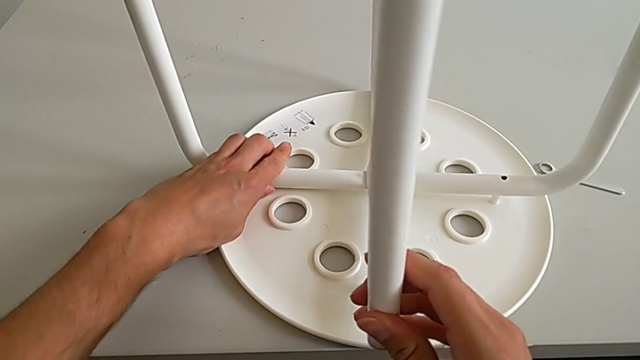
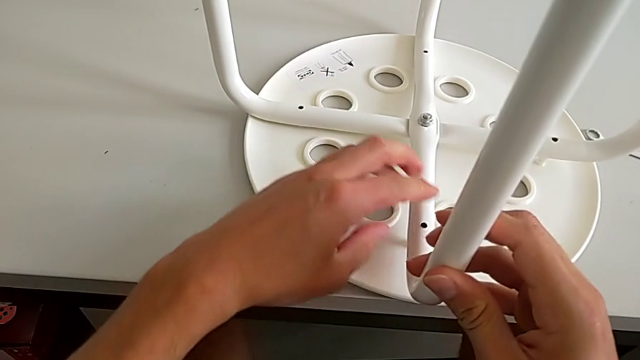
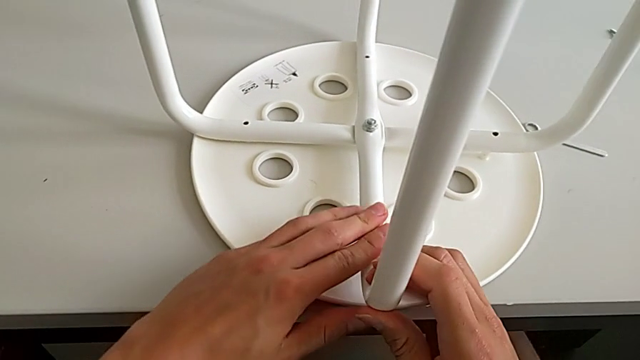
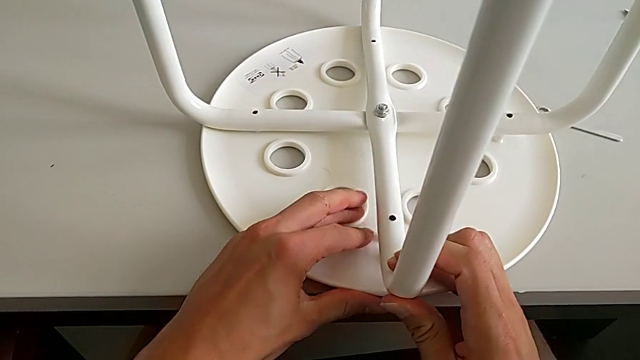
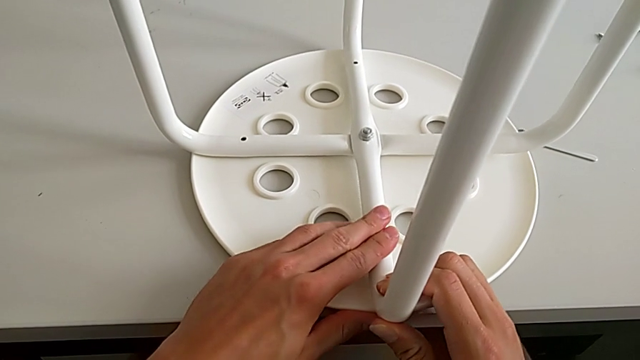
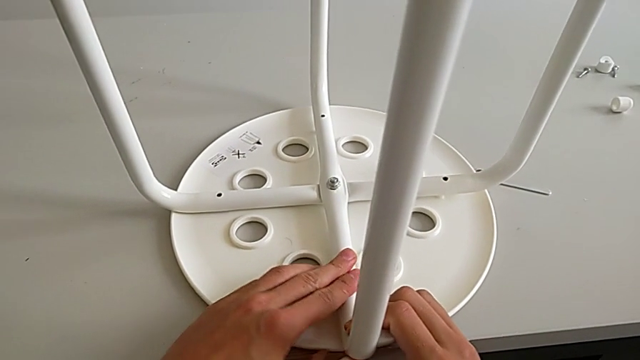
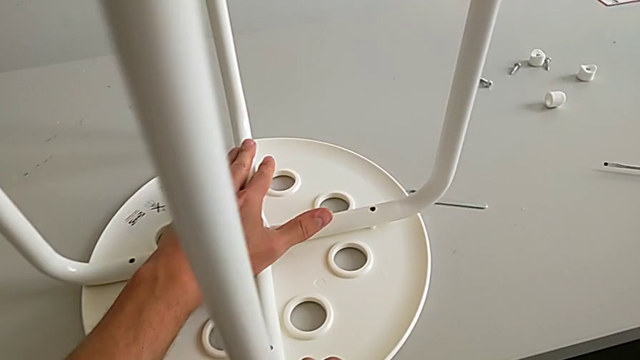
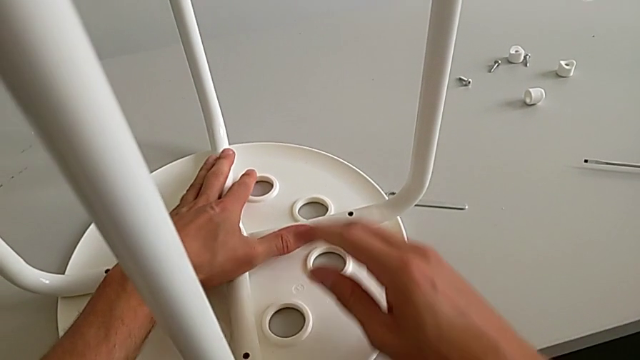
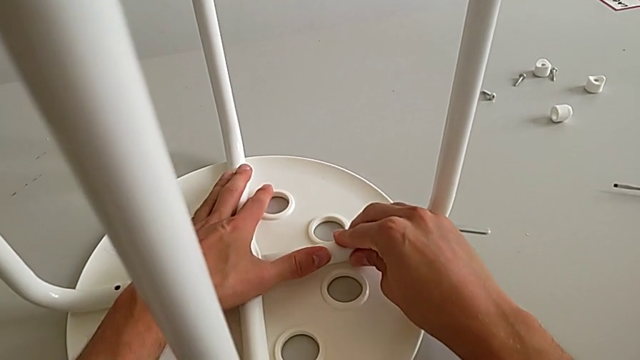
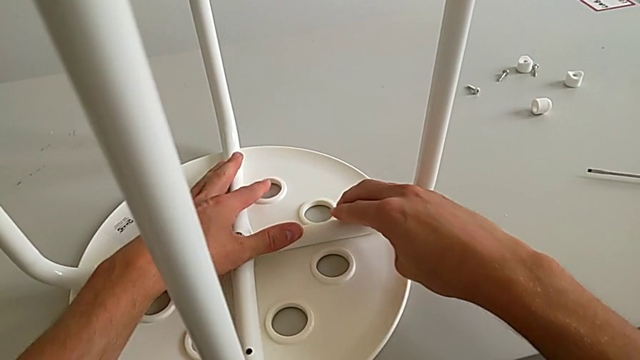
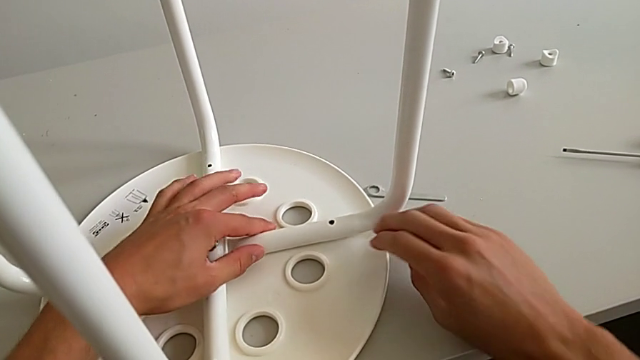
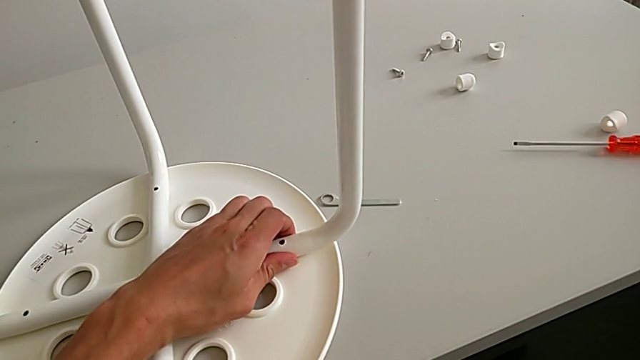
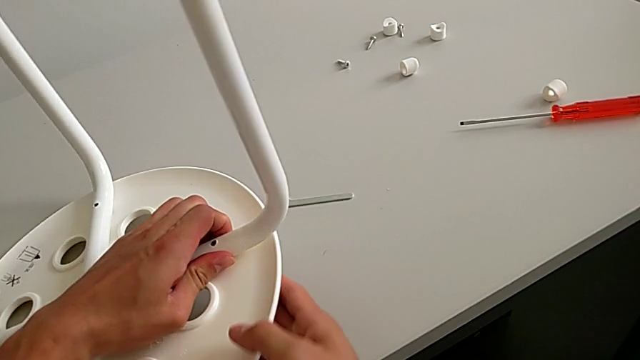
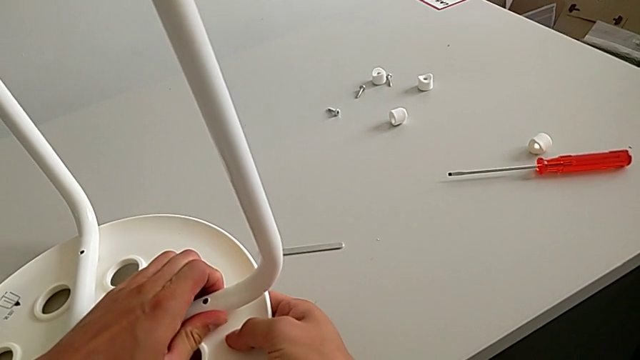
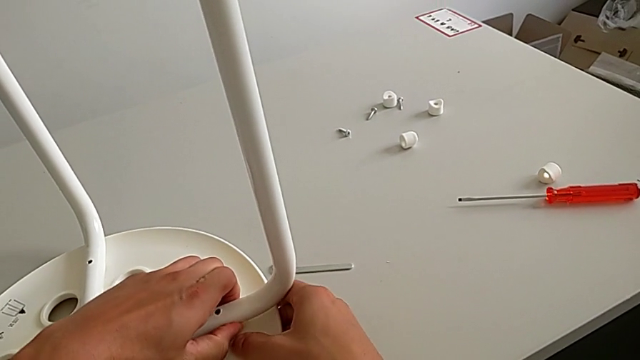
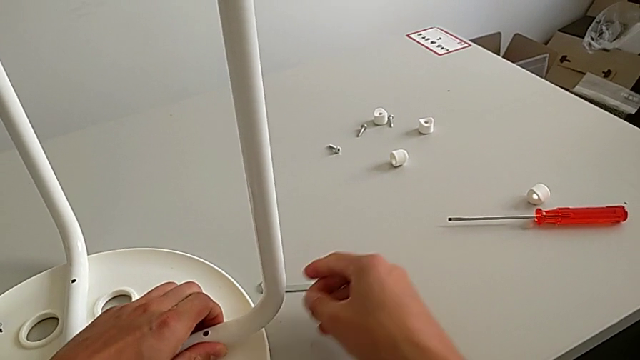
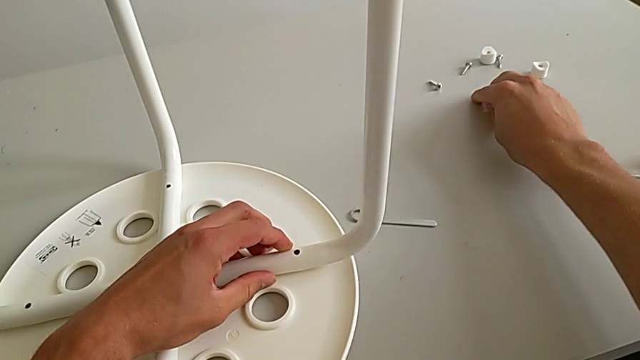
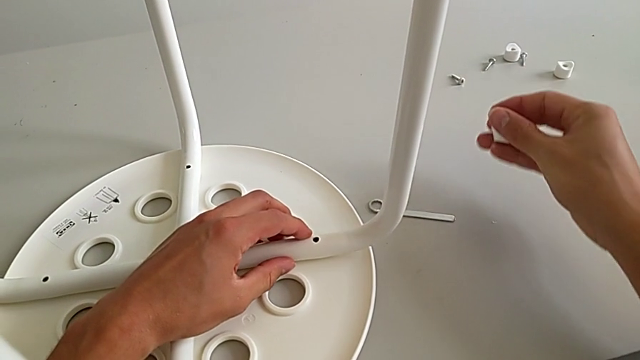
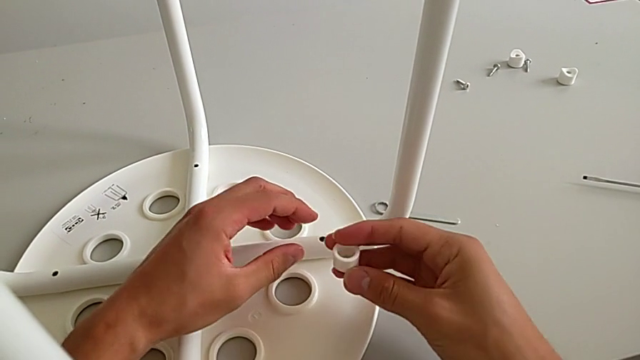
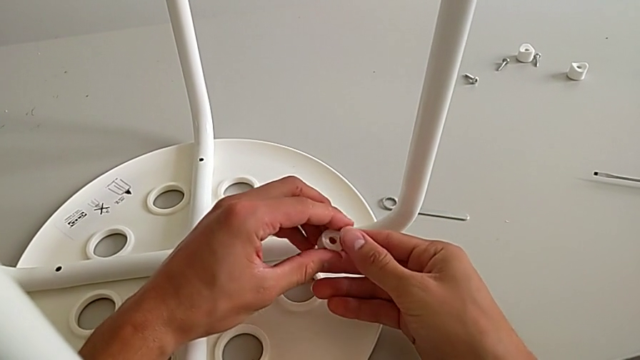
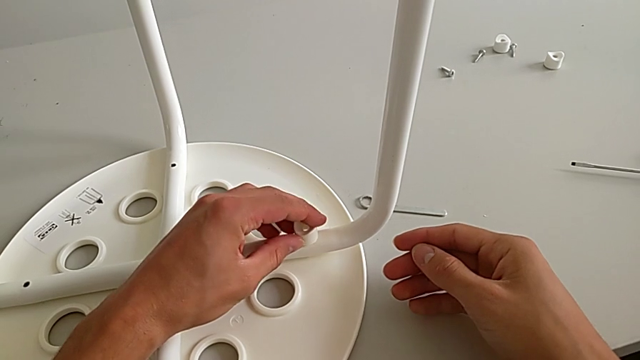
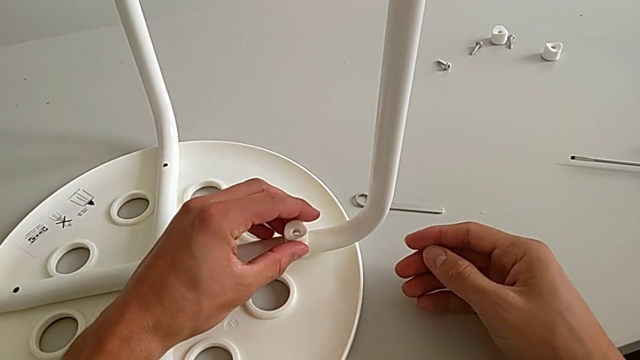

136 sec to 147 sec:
The camera wearer is assembling the seat. They assemble the first leg, assemble the second leg, grab the stool, place it, approach the washer, grab it, approach the leg with the right hand, rotate the washer with the left hand and wrongly place it.

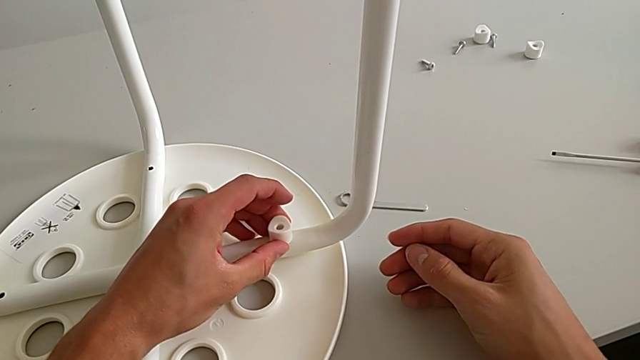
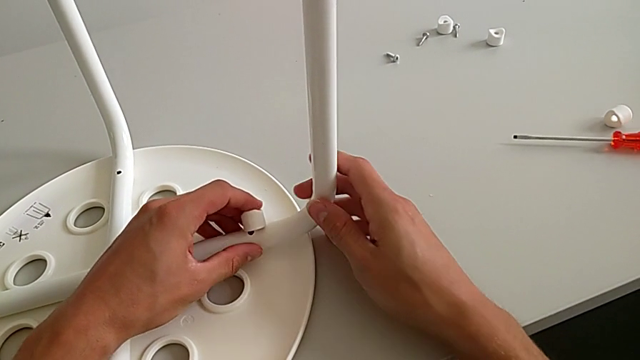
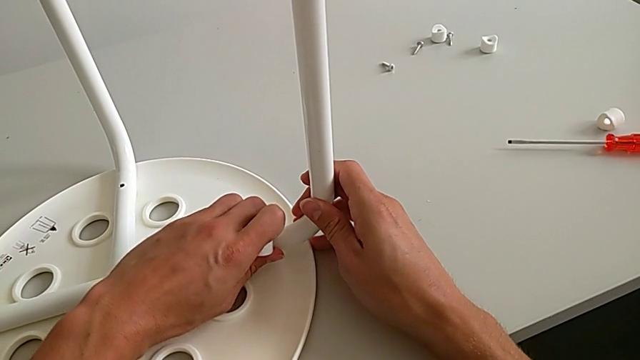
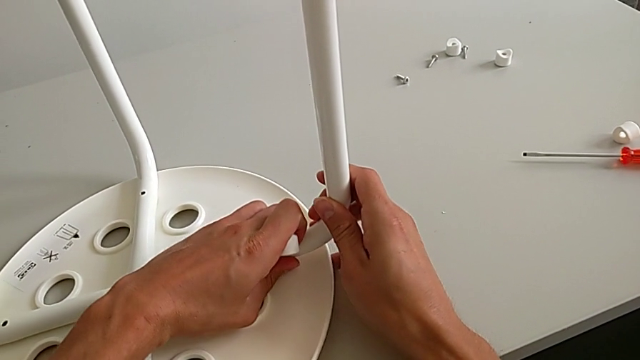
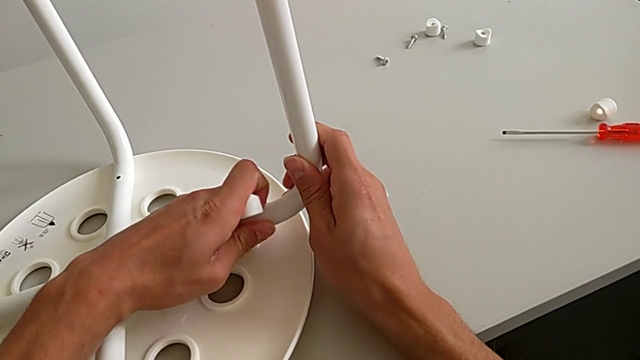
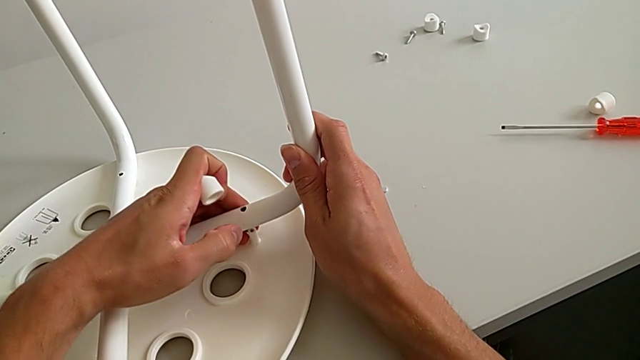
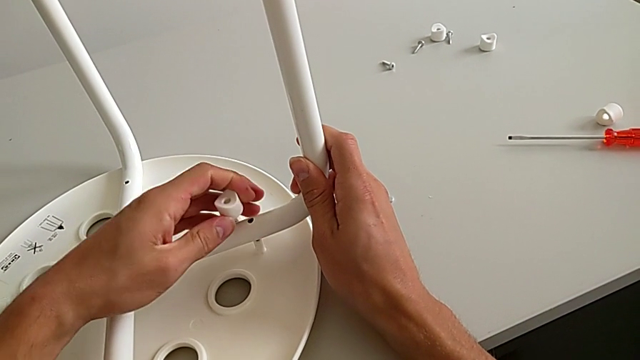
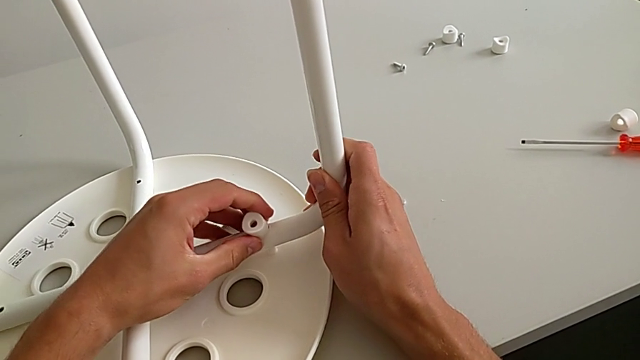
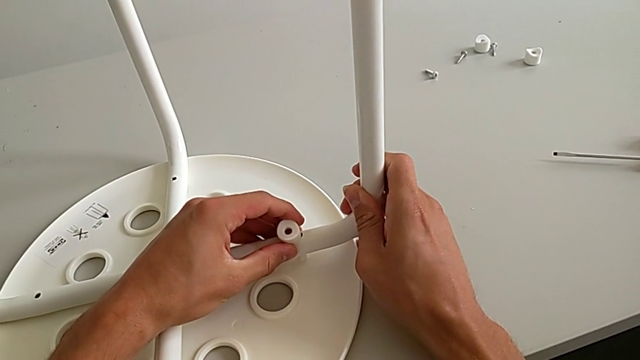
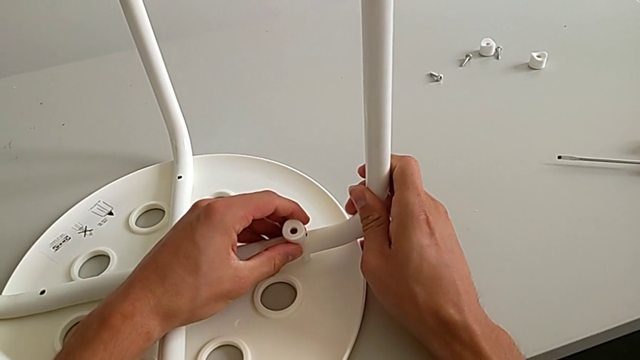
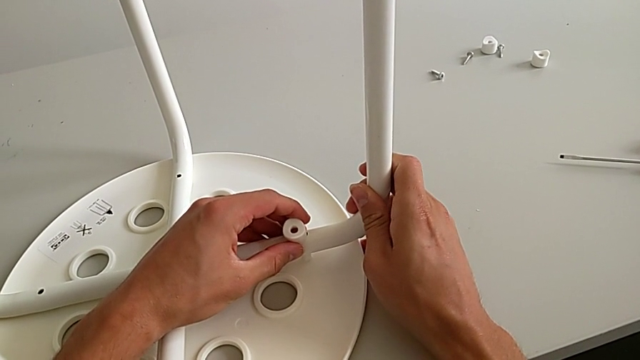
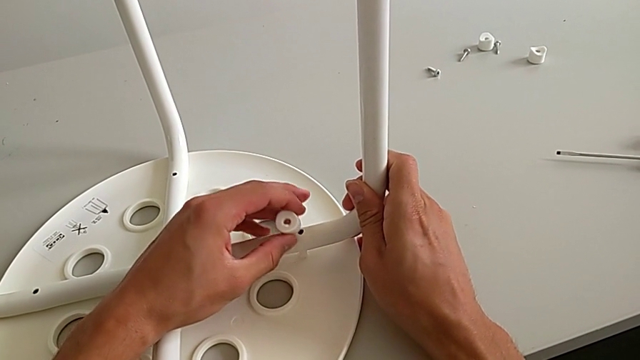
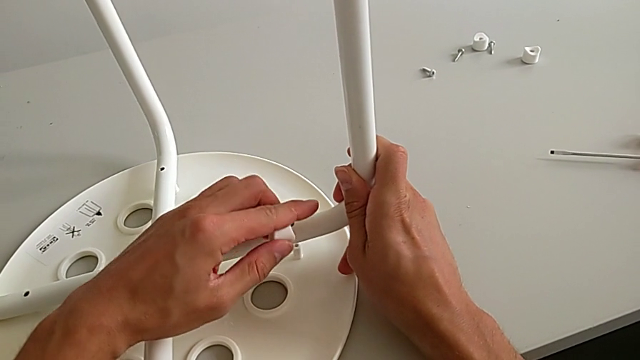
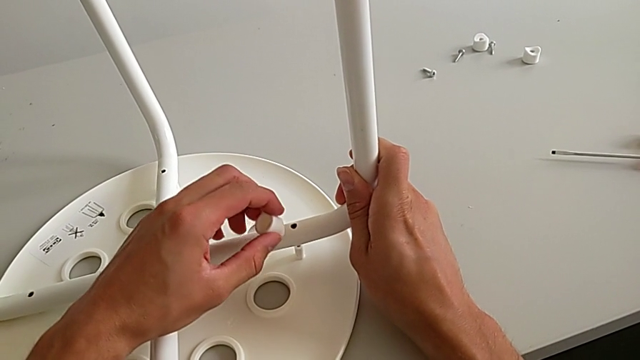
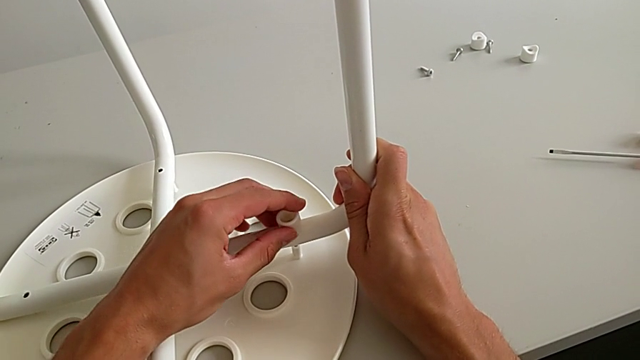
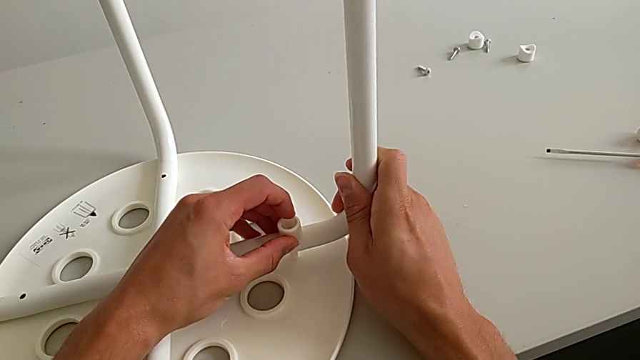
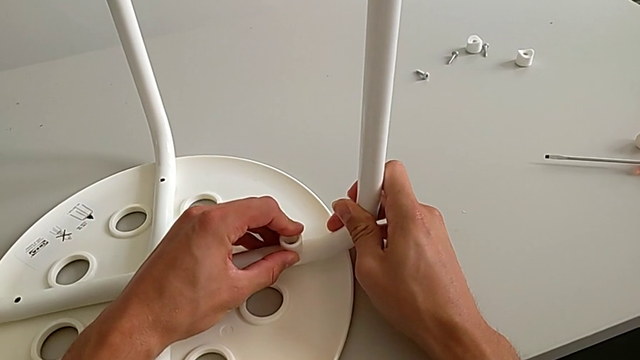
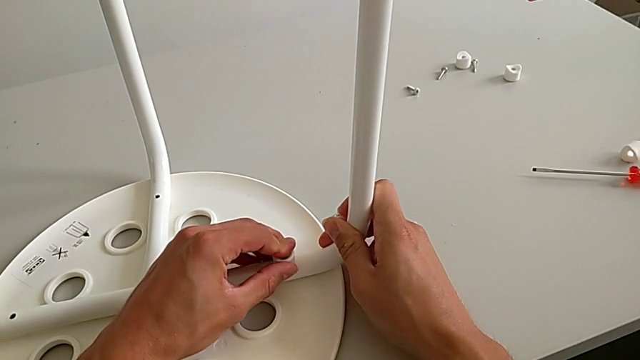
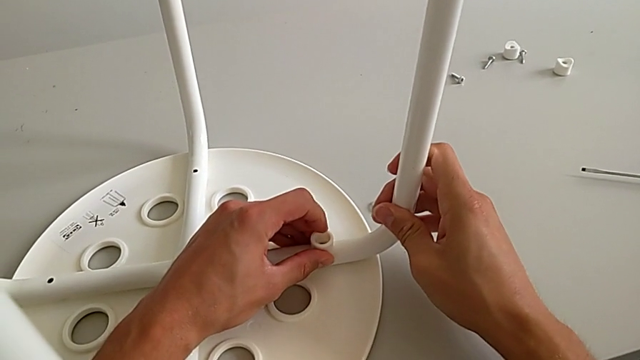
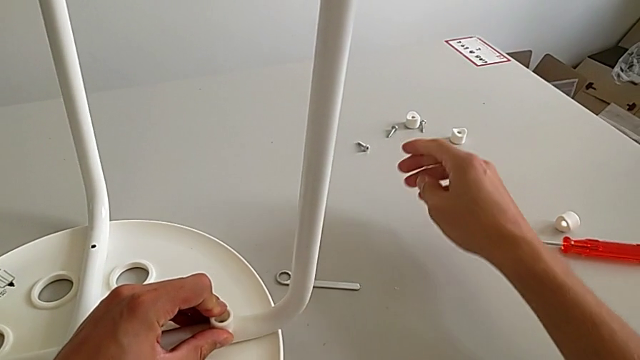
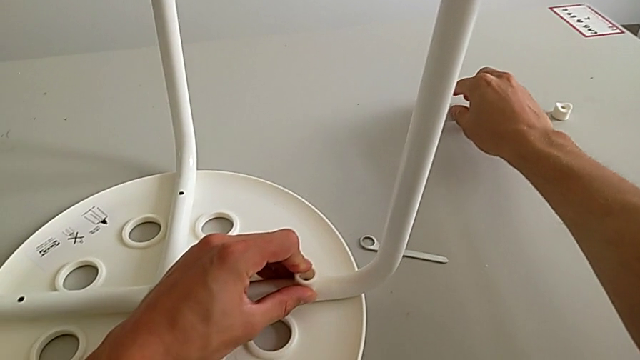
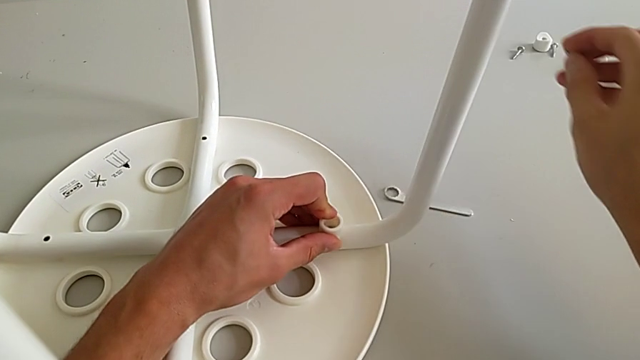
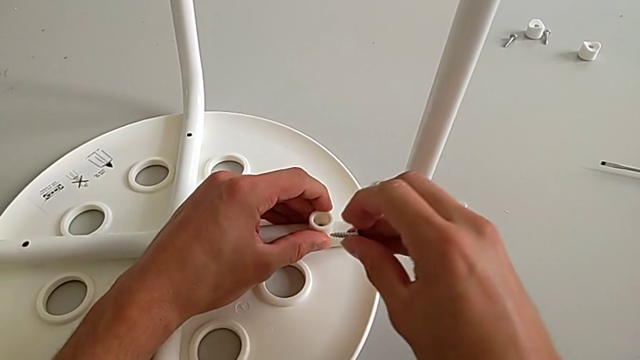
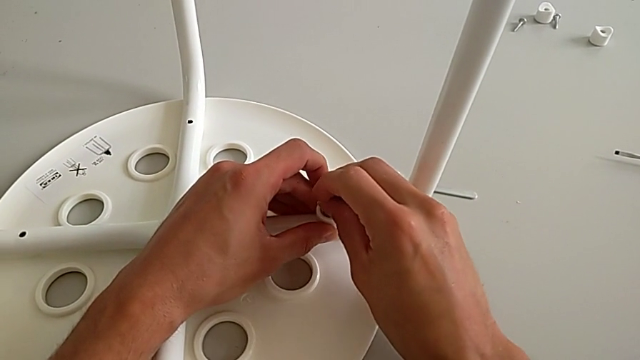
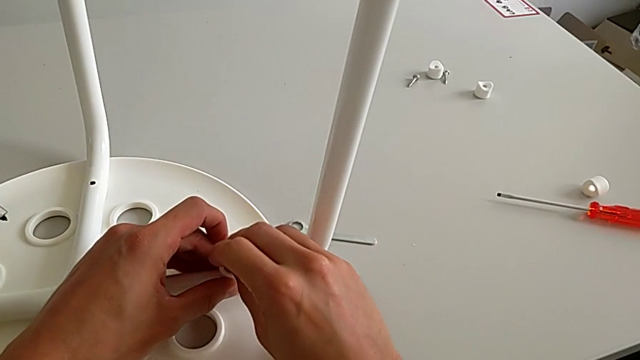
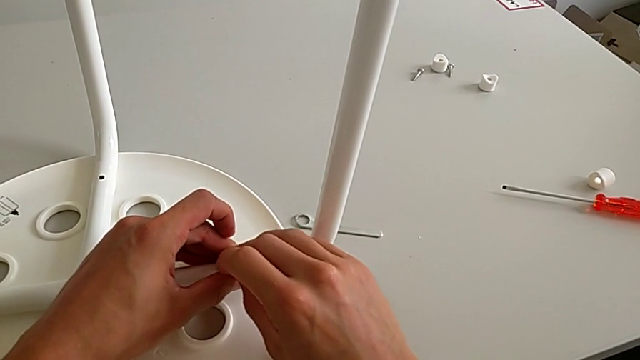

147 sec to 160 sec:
The camera wearer is assembling the seat. They grab the leg, place it, wrongly lift it, rotate the washer, place it, place the leg, approach the screw, grab it, approach the washer and insert the screw.
